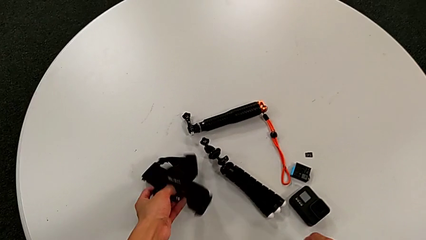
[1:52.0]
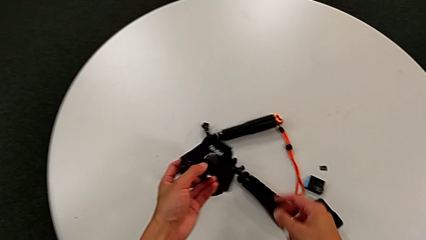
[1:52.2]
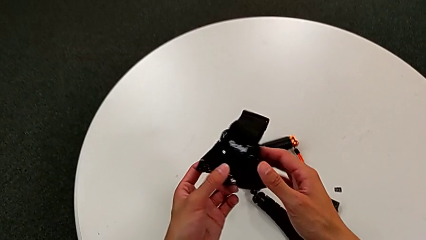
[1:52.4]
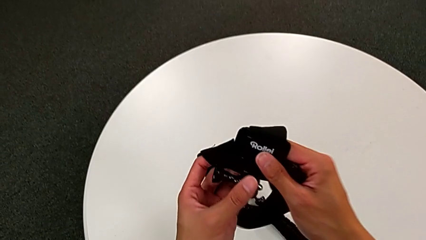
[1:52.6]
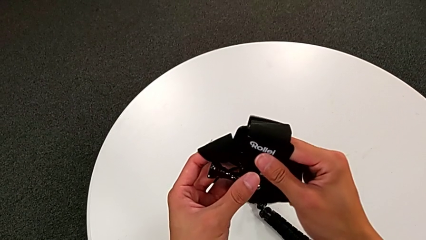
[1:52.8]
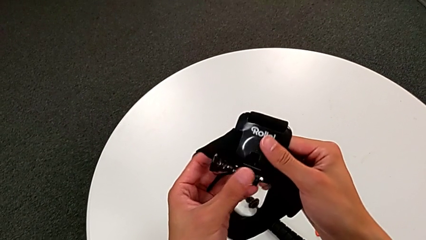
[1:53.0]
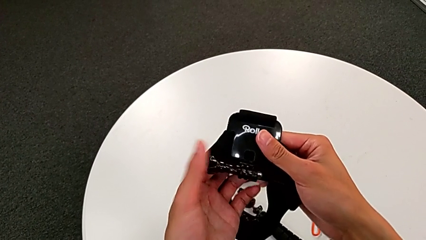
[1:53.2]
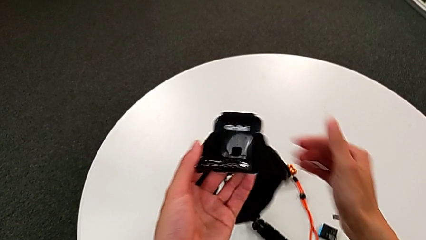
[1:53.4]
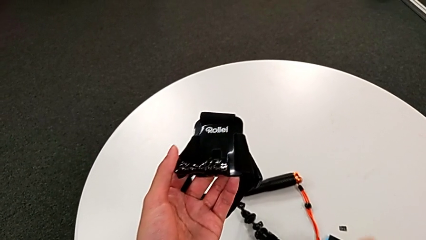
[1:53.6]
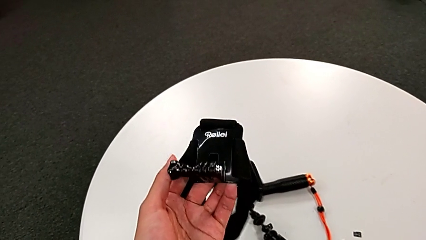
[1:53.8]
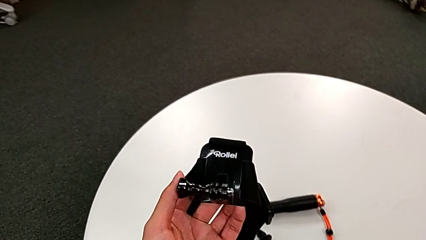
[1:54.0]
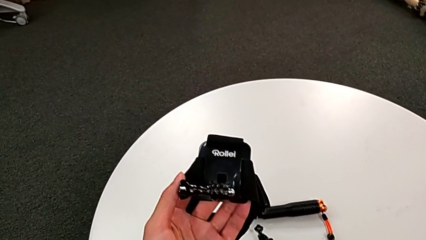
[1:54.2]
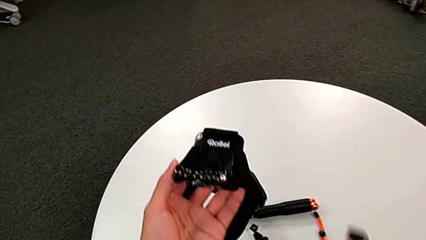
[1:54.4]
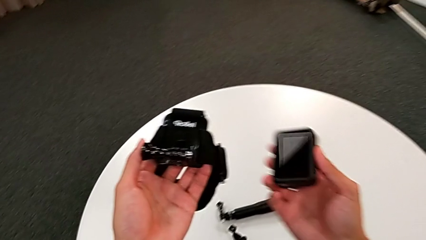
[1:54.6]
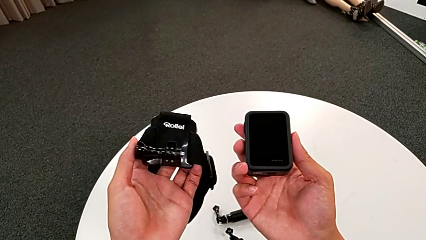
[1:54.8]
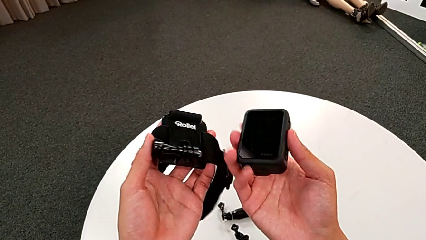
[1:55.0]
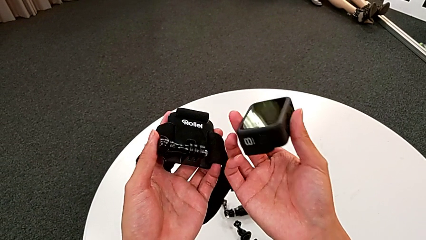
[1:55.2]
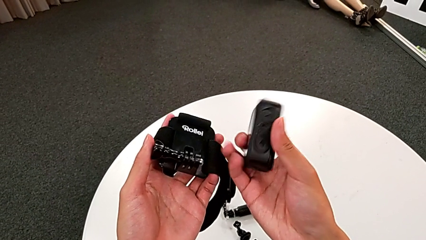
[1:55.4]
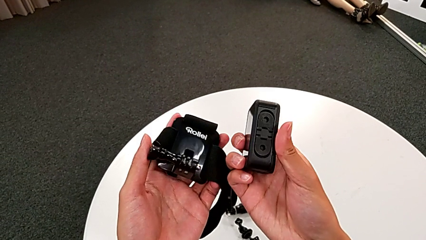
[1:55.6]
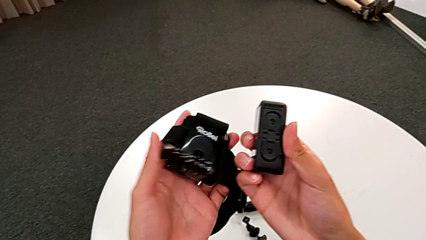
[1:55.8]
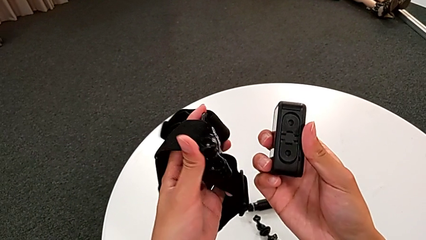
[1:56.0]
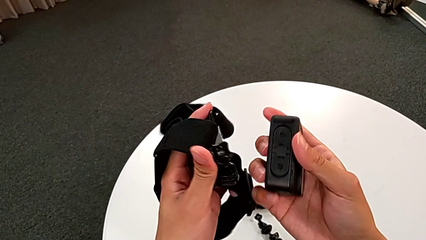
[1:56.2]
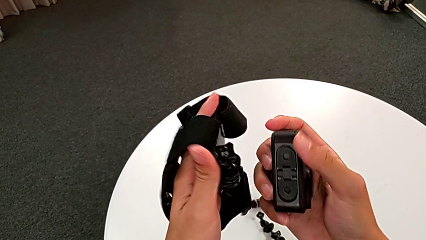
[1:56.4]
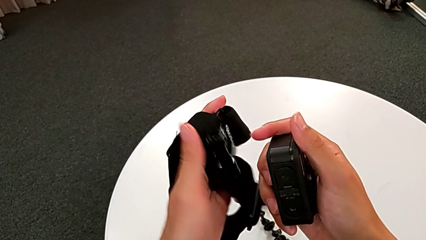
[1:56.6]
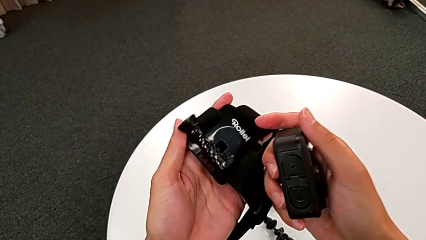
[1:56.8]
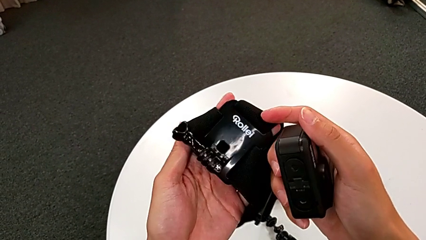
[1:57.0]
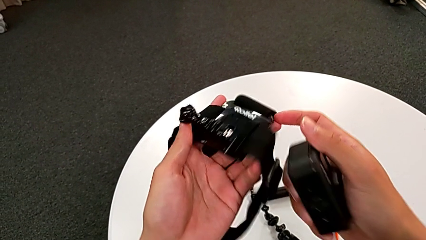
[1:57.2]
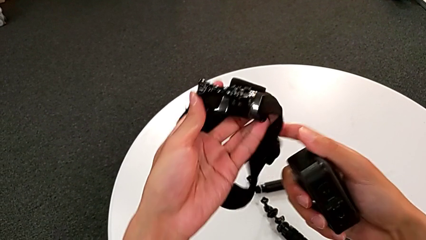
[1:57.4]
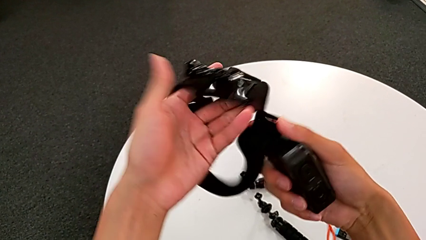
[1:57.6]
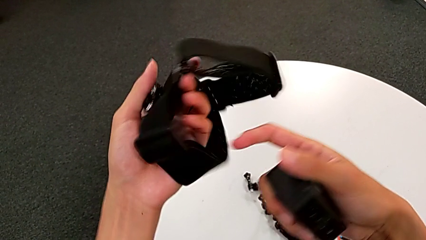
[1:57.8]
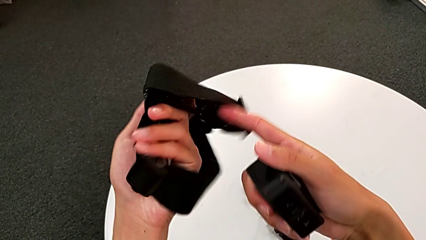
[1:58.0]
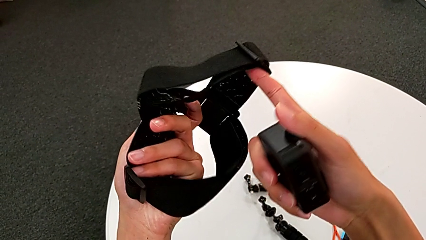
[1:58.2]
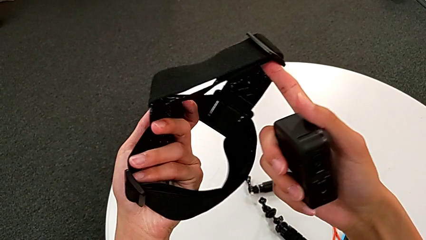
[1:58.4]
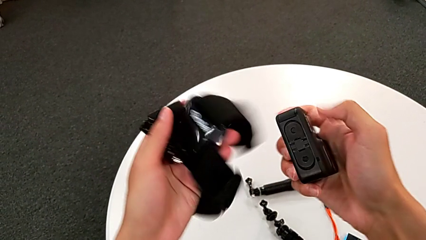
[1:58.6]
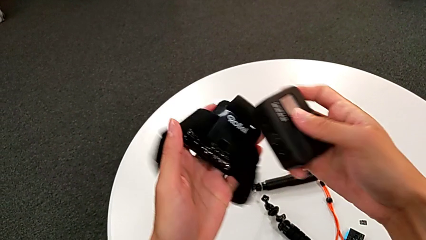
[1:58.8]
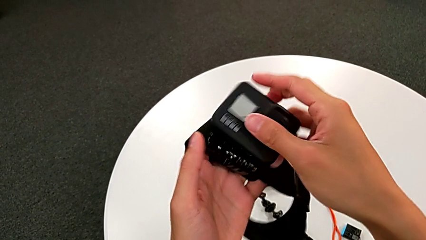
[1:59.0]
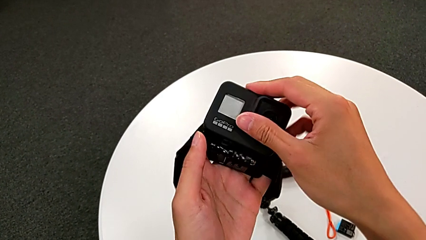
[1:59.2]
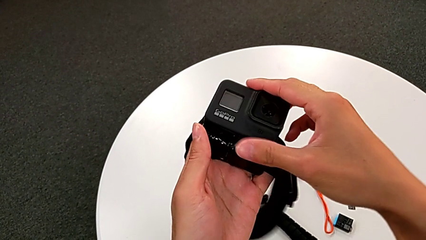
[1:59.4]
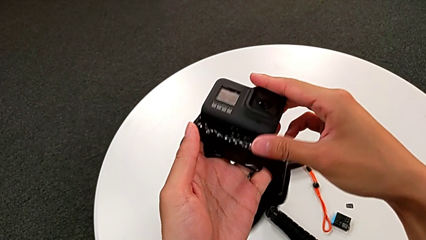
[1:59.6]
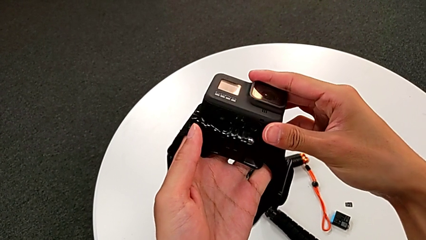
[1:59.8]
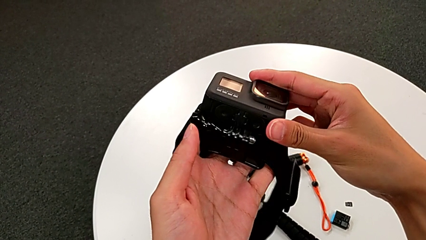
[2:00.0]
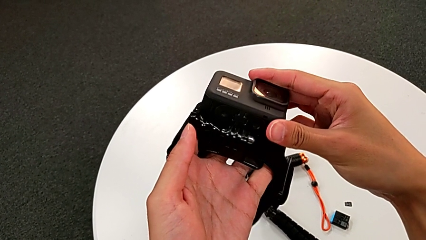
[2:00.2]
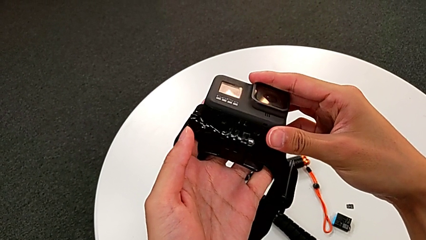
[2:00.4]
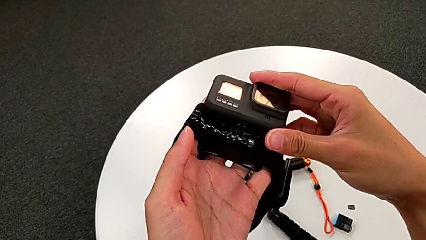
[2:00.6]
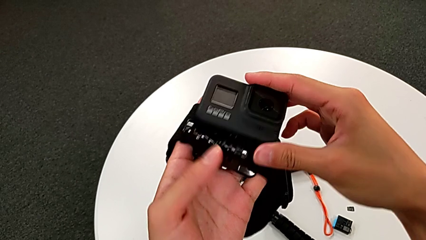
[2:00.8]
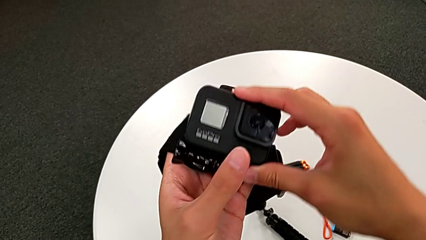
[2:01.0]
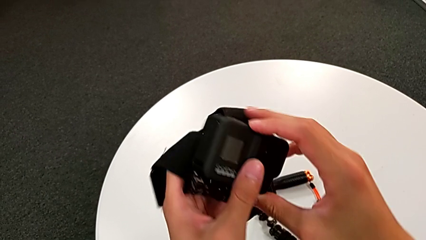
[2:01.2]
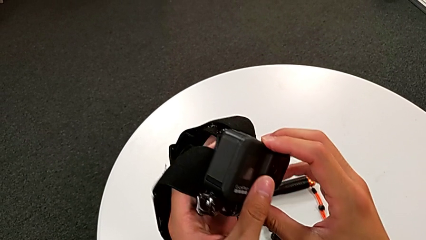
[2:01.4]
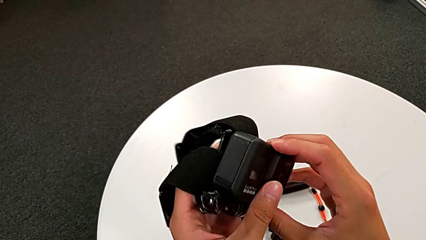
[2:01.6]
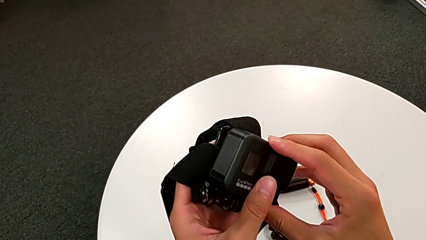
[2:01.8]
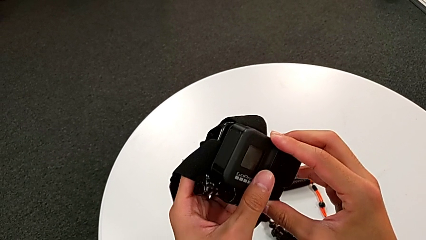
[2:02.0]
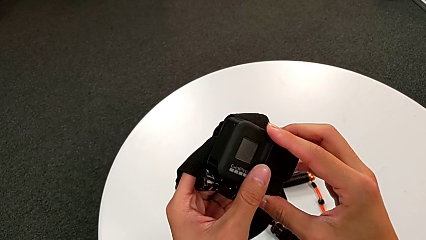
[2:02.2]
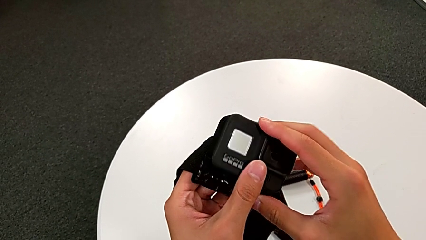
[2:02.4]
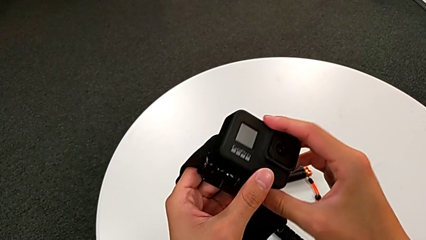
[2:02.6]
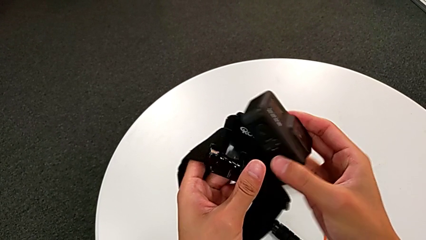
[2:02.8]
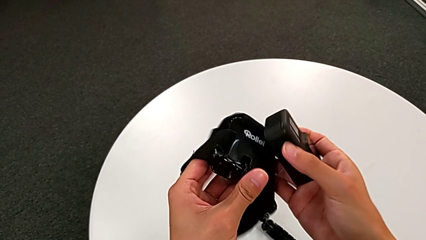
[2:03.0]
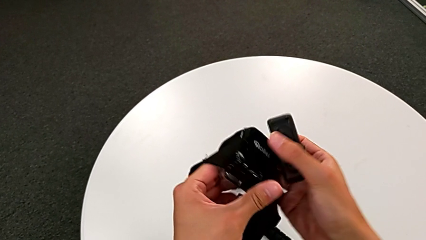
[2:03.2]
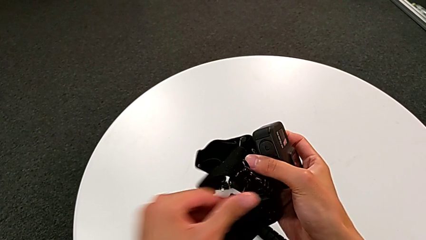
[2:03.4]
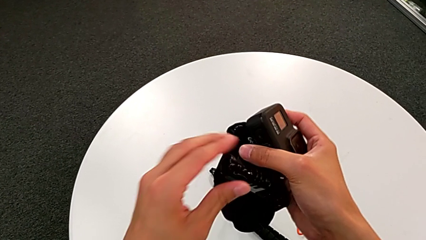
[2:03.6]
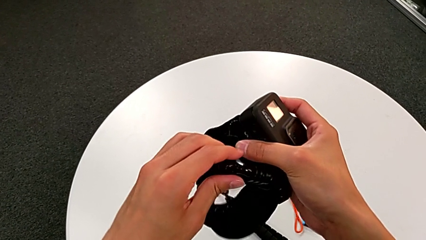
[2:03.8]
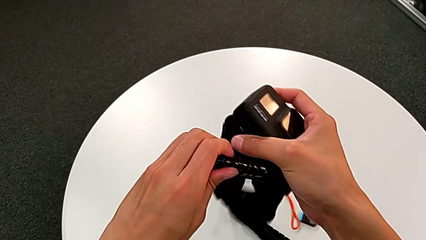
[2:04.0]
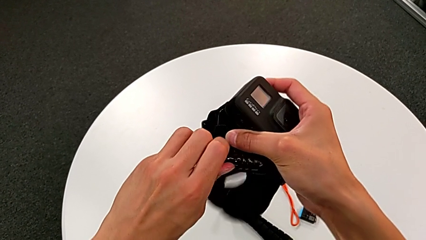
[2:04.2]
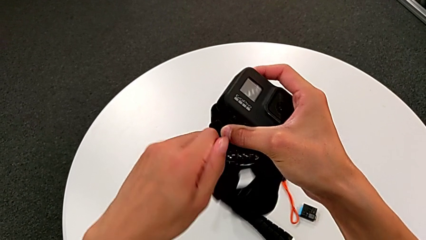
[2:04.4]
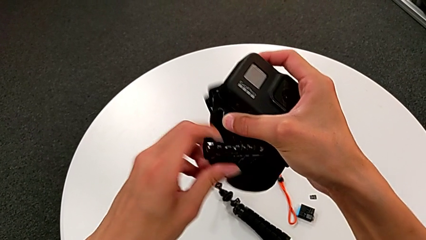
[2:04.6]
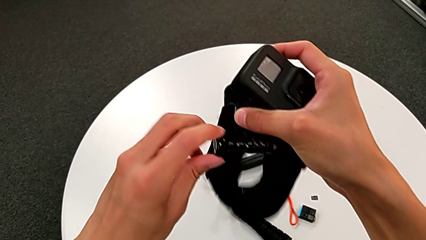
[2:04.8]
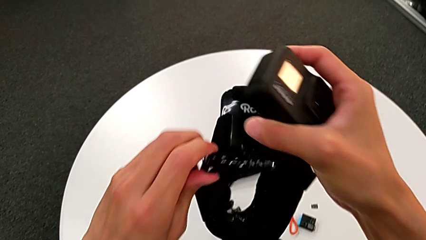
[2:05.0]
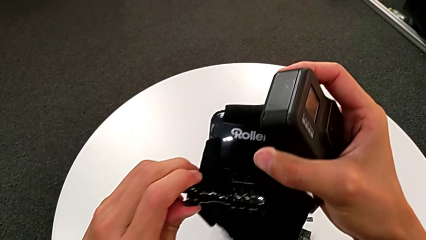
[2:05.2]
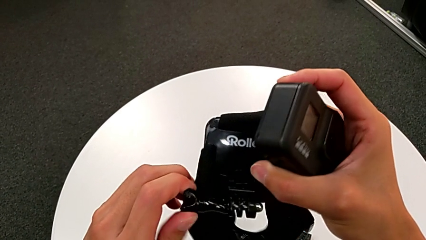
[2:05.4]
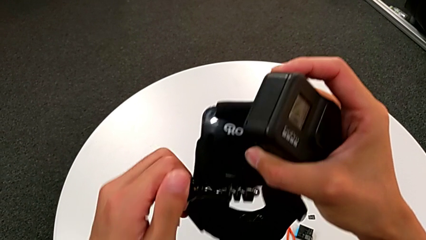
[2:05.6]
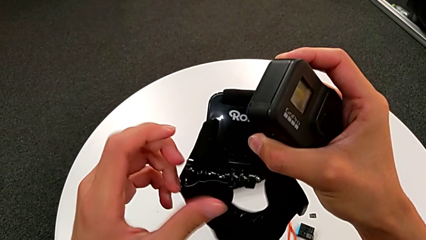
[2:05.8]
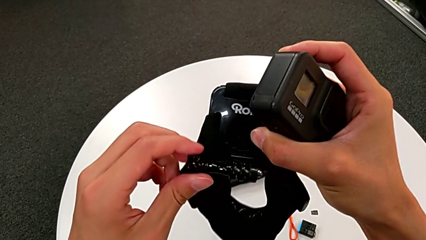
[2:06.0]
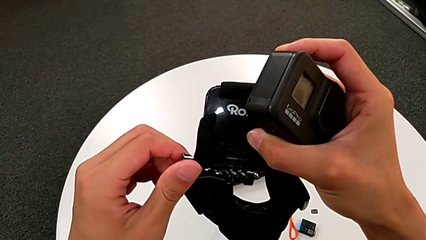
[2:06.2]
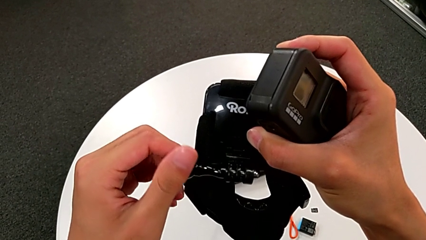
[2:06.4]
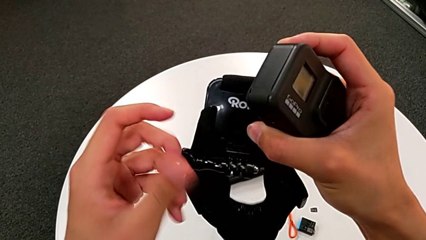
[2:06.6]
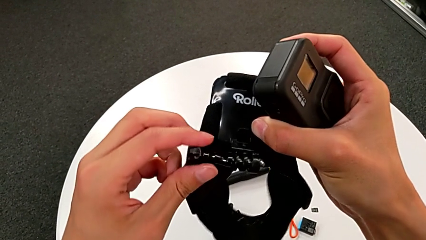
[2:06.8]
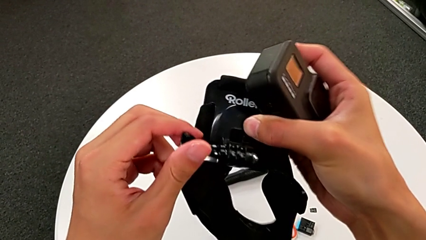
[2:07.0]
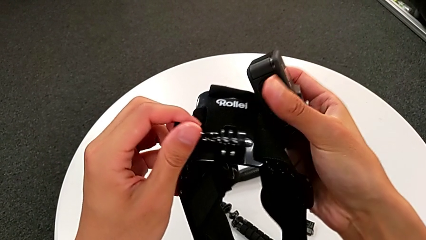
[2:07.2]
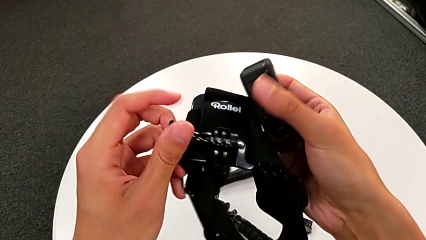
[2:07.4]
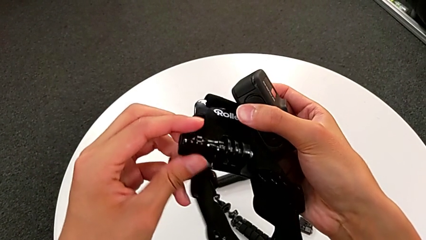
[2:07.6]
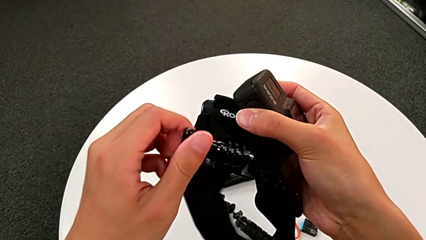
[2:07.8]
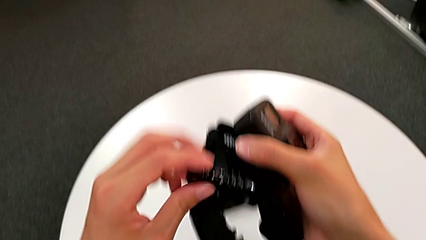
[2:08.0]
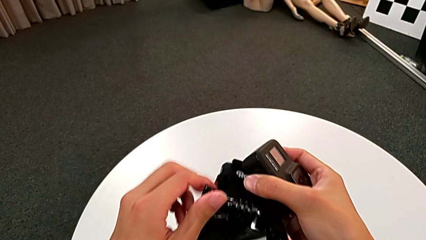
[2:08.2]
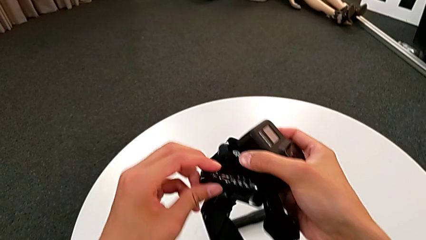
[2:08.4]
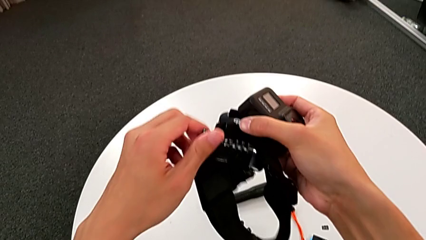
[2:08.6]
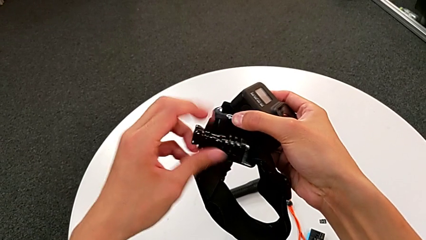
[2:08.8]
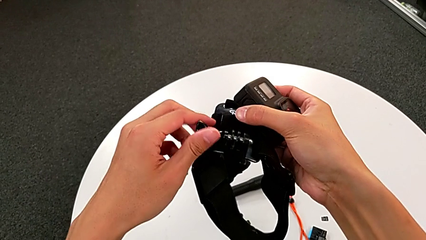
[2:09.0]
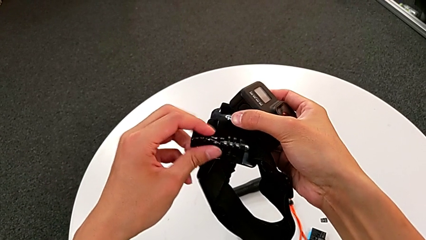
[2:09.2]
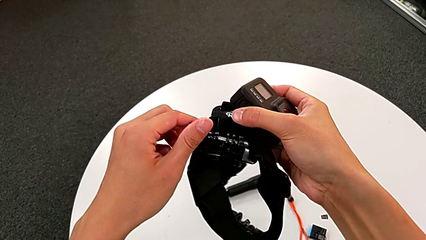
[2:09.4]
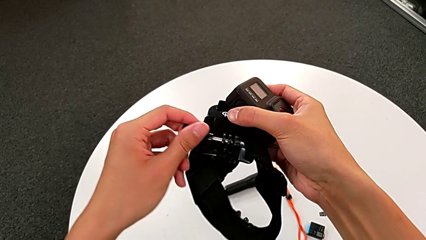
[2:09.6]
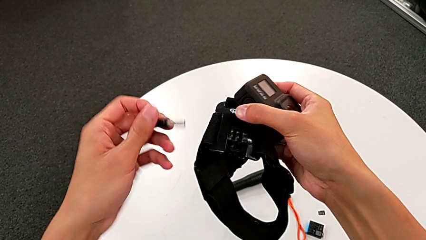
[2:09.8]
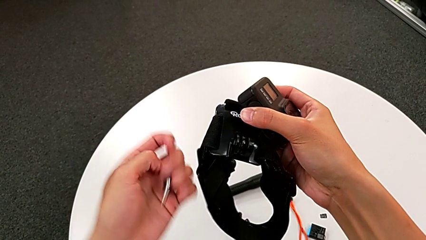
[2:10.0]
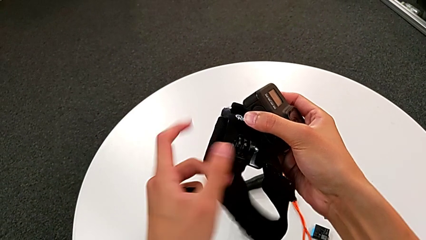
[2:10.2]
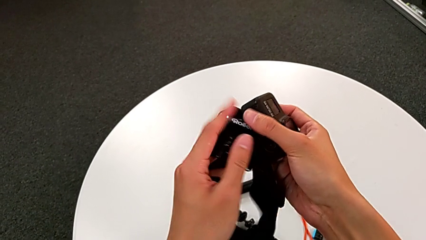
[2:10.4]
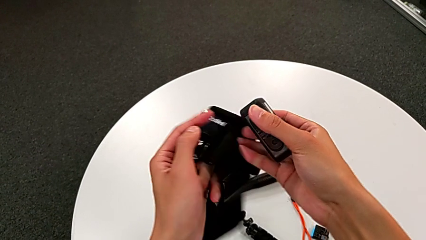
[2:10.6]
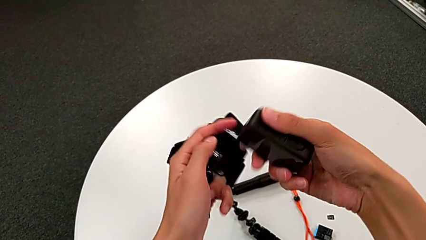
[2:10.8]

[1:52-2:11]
The camera wearer is assembling the GoPro to the strap. They grab the black strap, grab the black GoPro, assemble the black GoPro, unscrew the right screw and withdraw it.
